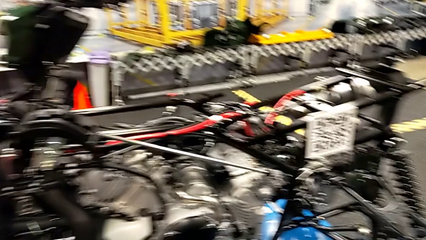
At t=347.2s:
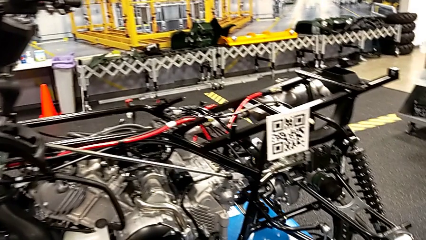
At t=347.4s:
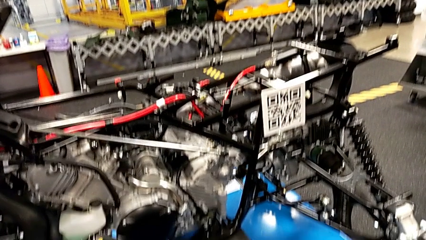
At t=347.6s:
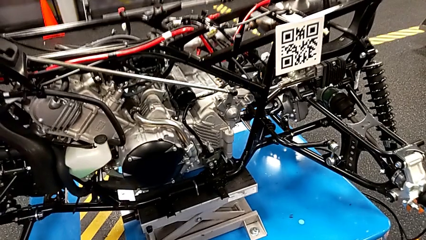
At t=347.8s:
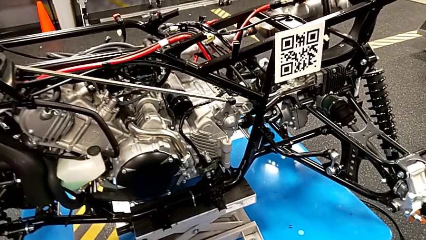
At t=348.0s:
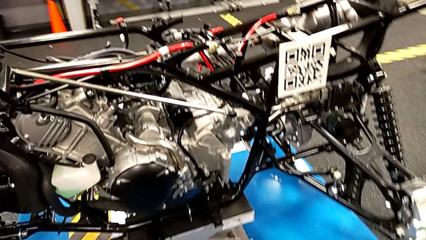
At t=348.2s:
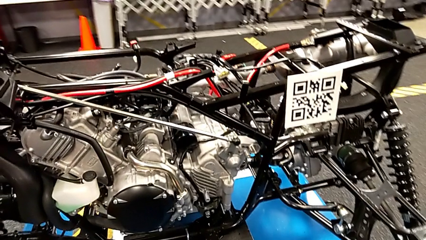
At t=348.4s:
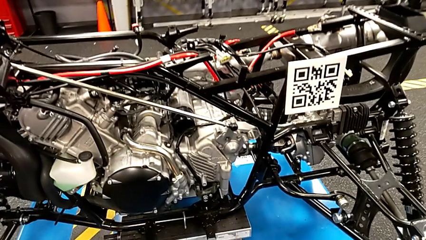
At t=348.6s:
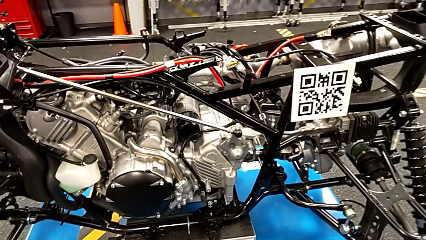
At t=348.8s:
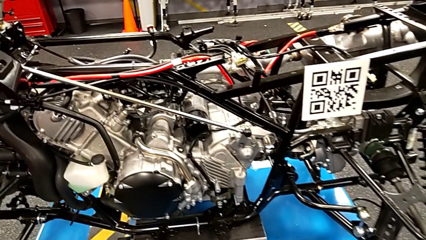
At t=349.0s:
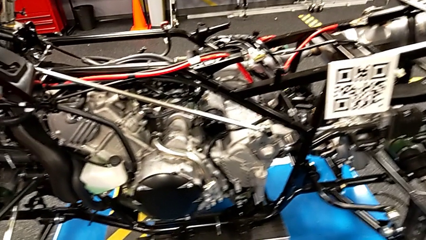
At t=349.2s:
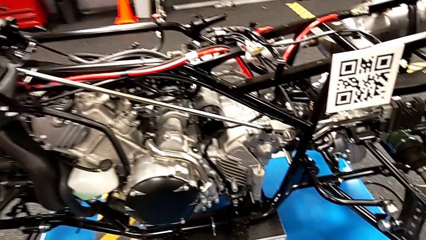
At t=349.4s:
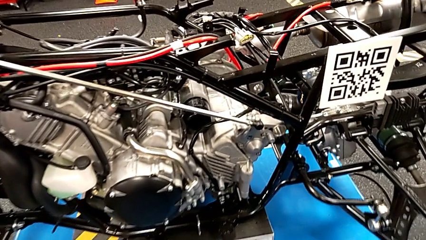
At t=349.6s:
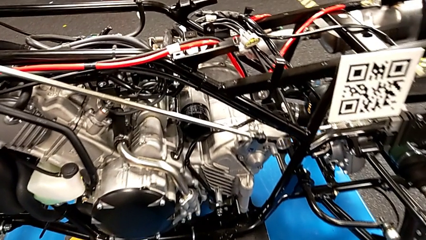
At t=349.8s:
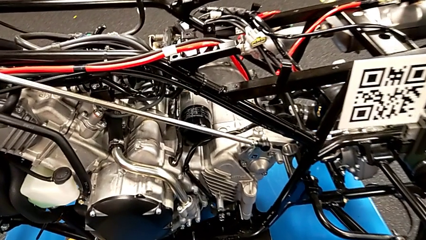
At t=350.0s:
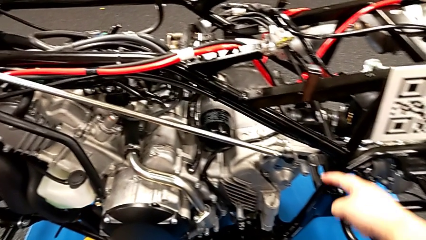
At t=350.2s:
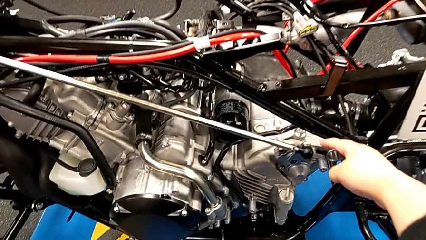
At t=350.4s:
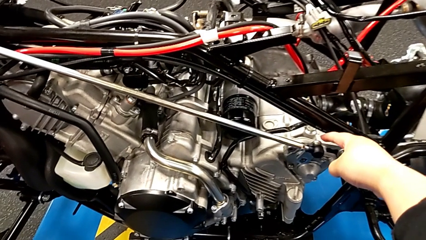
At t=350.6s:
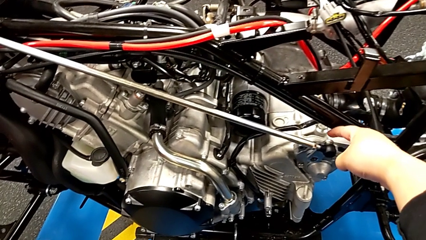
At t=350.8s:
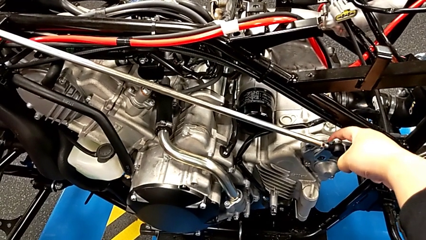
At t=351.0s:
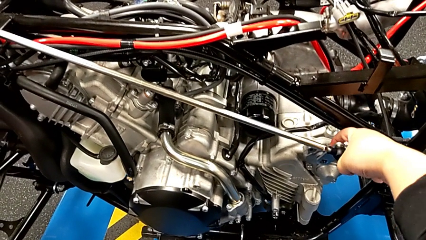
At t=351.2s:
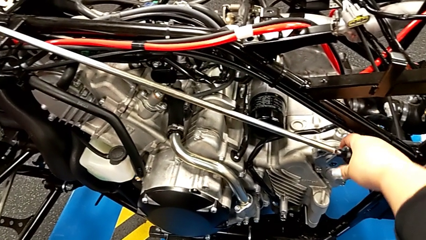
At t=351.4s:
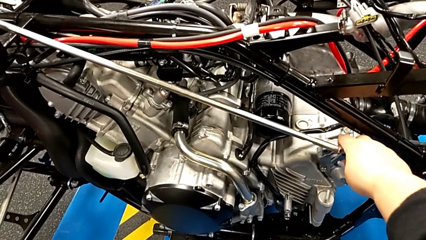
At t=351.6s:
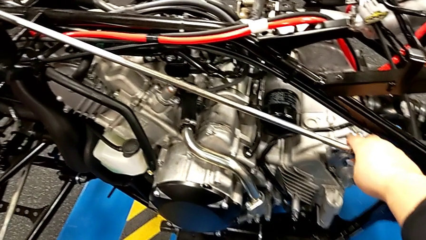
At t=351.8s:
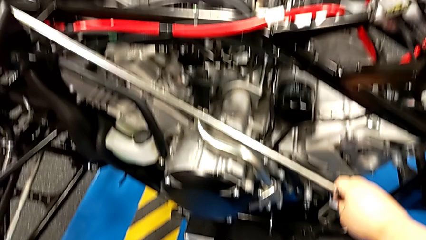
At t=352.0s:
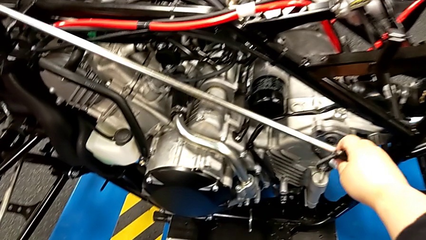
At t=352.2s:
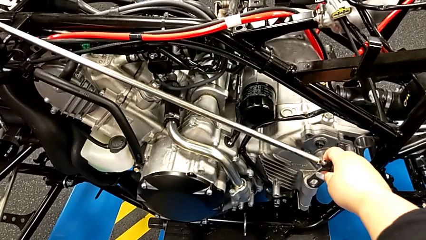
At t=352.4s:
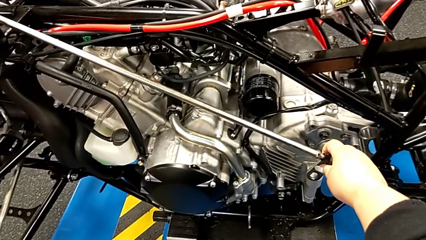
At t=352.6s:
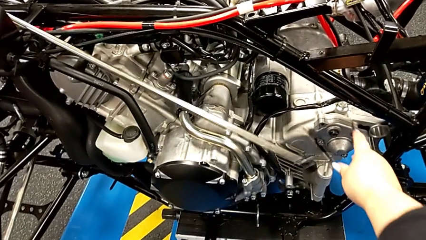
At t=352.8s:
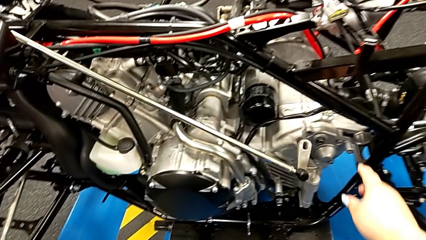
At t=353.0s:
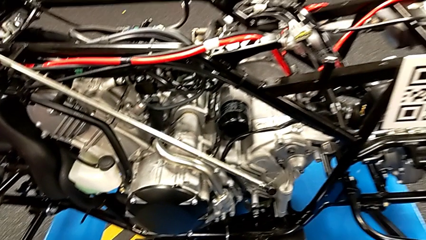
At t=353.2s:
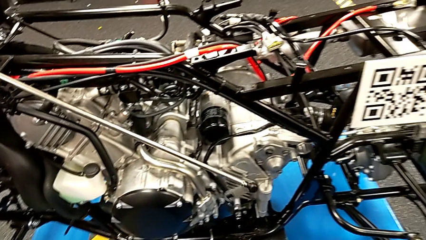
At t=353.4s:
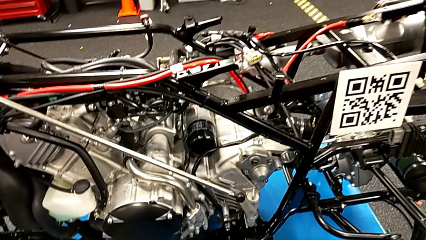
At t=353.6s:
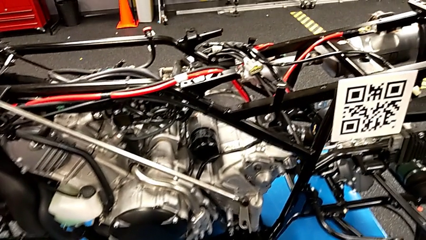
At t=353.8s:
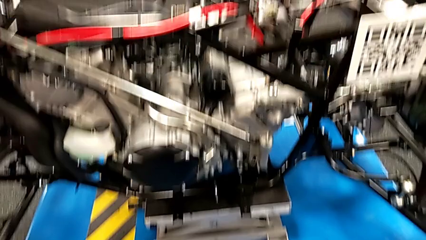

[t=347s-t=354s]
The camera wearer unlocks the shift arm. They withdraw the shift arm.
